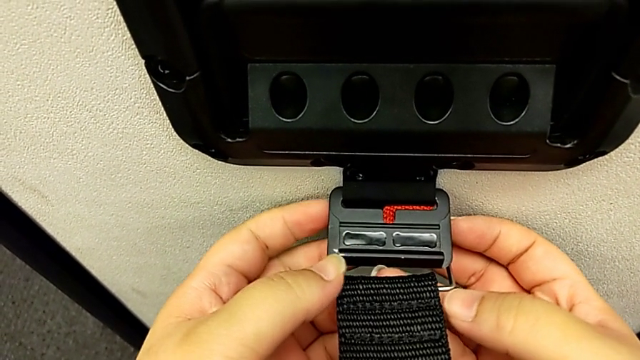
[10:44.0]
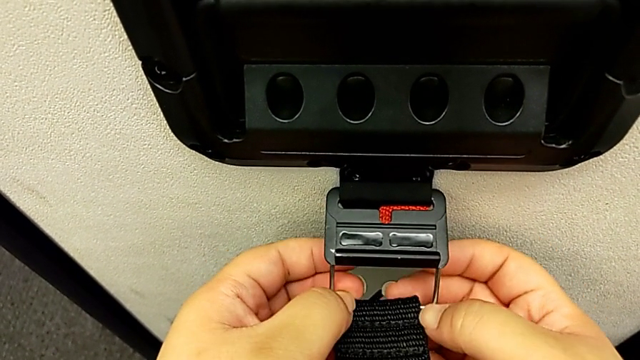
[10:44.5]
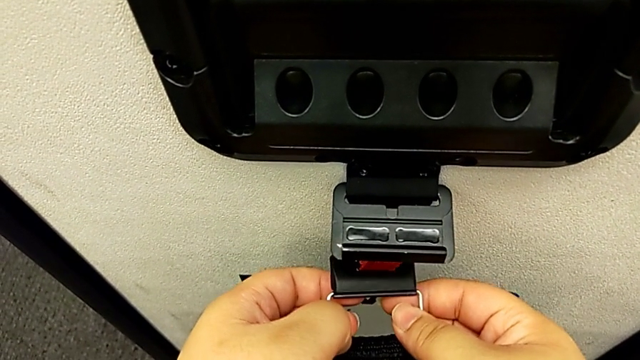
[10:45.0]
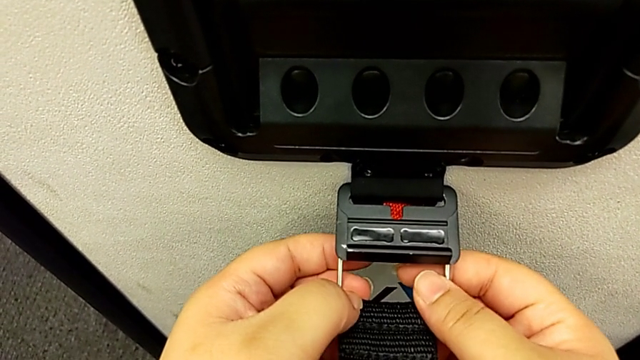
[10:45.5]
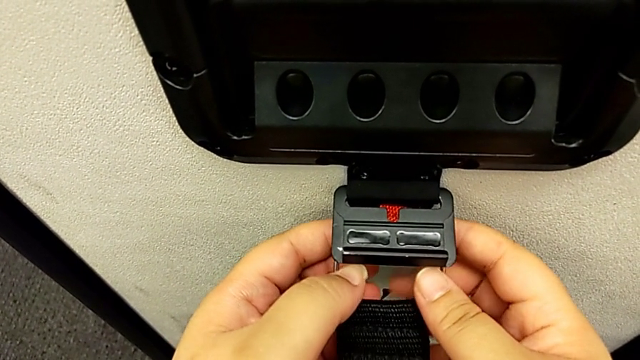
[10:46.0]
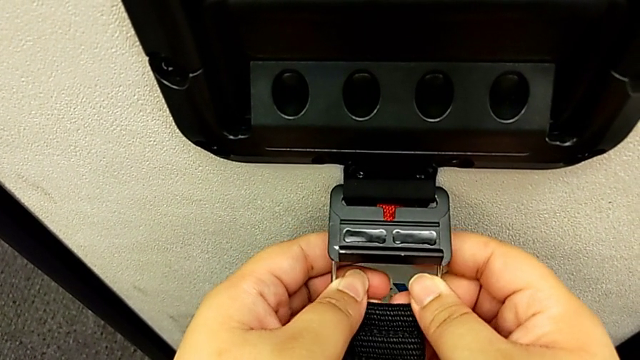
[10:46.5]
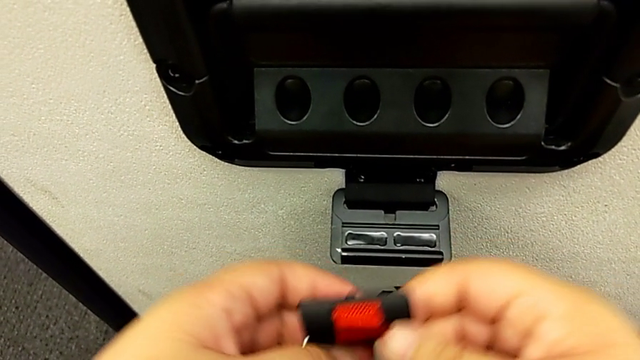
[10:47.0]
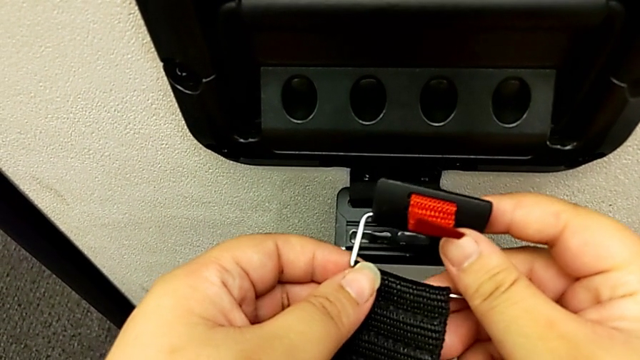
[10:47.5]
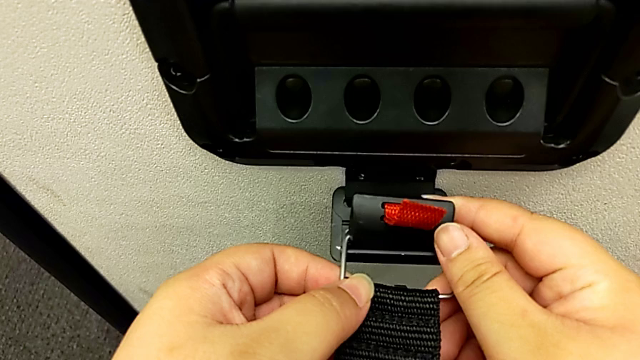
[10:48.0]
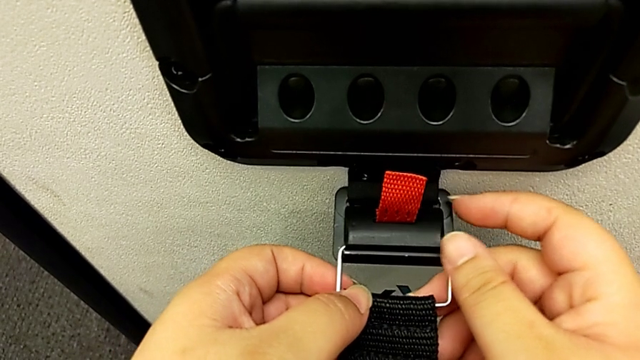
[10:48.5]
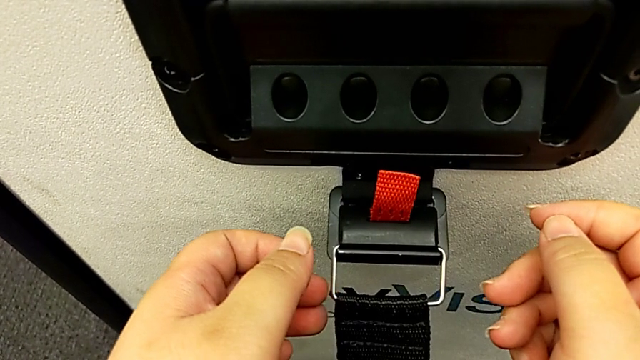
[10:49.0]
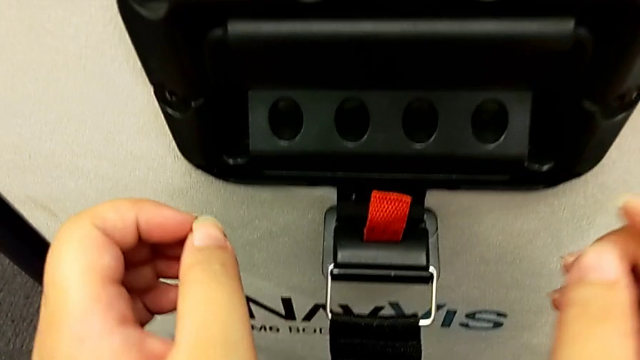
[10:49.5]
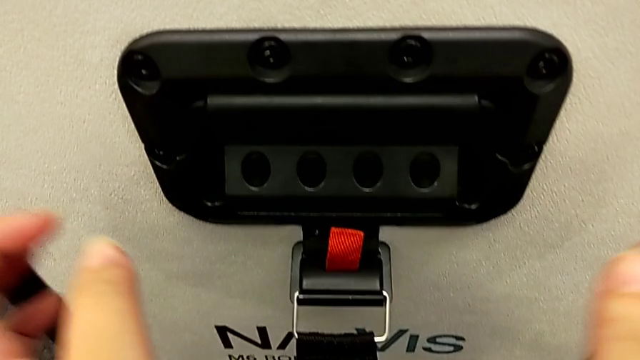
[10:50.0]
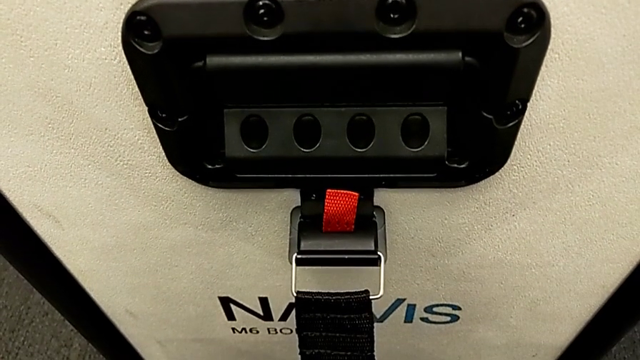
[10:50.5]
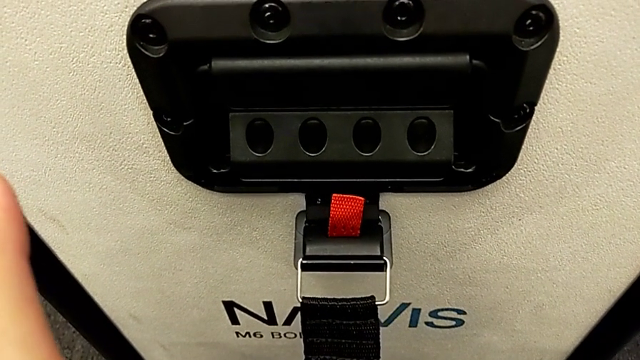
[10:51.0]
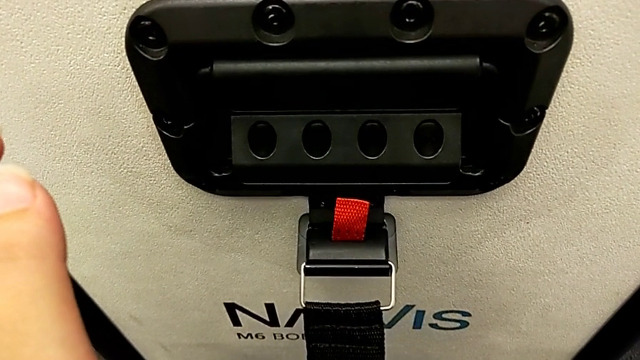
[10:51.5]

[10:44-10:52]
The camera wearer is attaching the box to the body box. They lock the box lock.
